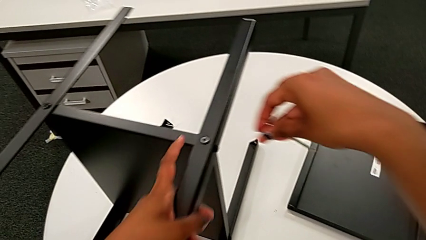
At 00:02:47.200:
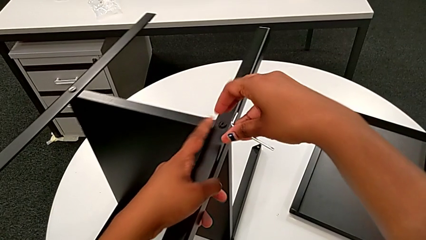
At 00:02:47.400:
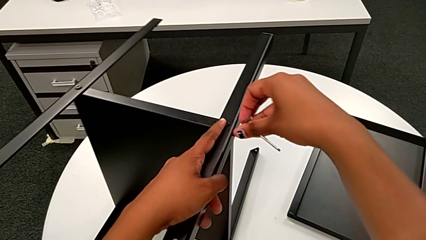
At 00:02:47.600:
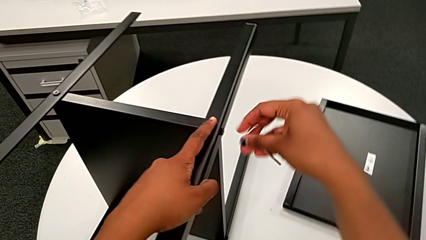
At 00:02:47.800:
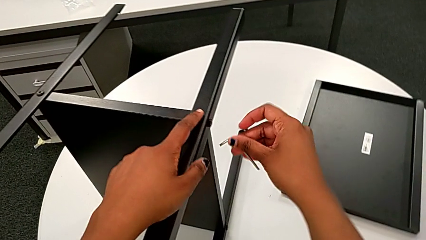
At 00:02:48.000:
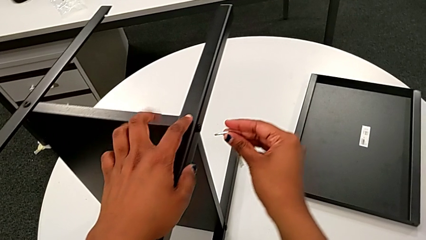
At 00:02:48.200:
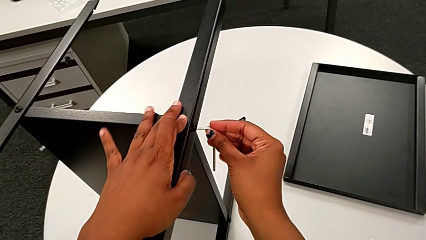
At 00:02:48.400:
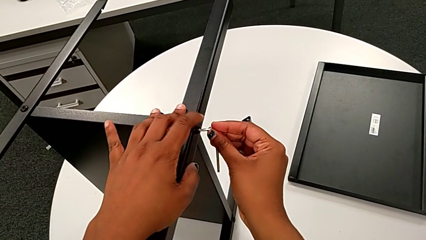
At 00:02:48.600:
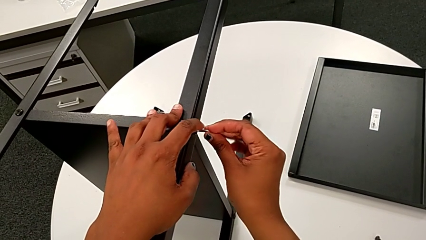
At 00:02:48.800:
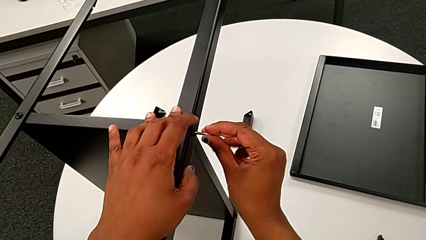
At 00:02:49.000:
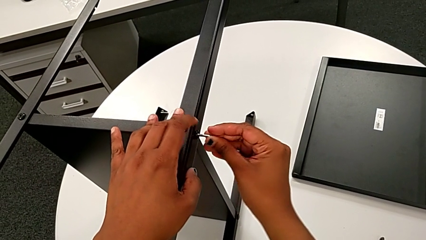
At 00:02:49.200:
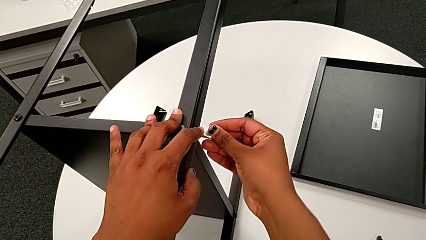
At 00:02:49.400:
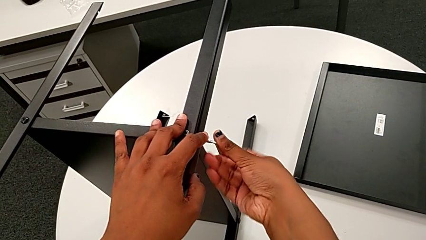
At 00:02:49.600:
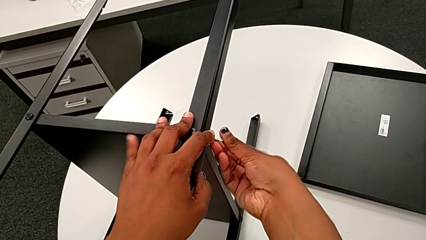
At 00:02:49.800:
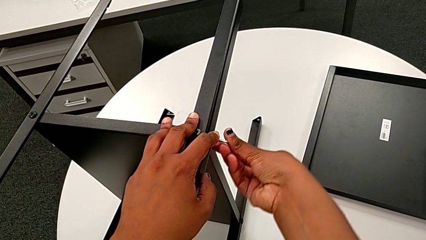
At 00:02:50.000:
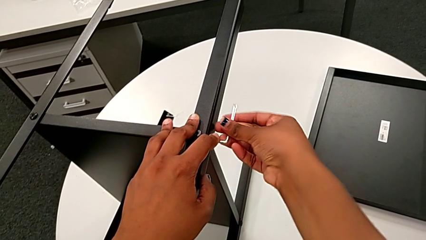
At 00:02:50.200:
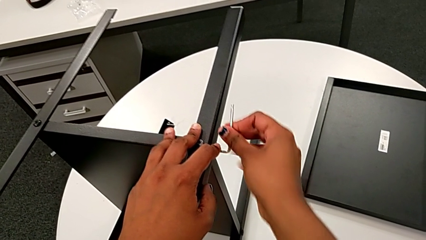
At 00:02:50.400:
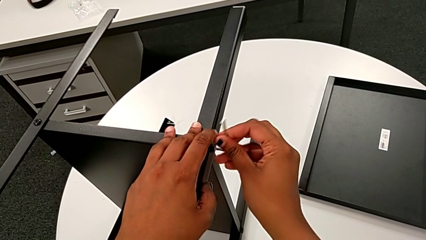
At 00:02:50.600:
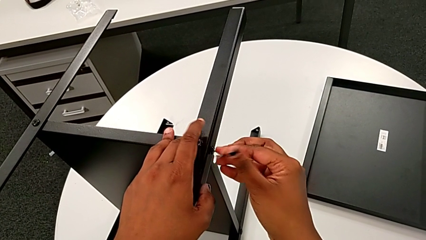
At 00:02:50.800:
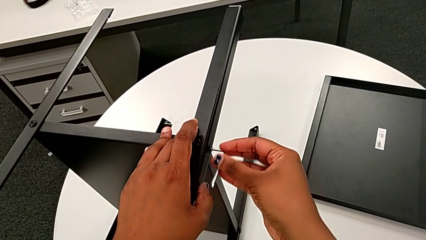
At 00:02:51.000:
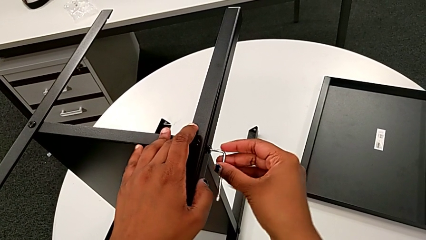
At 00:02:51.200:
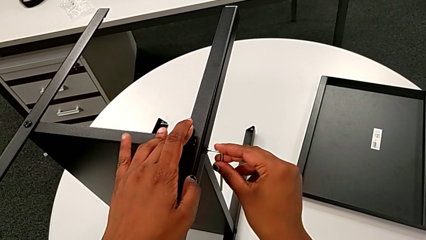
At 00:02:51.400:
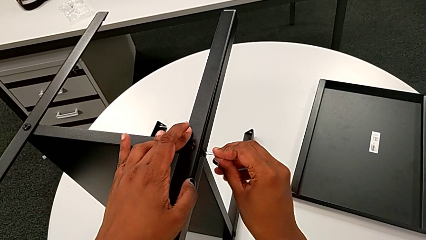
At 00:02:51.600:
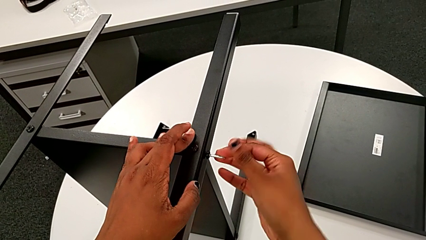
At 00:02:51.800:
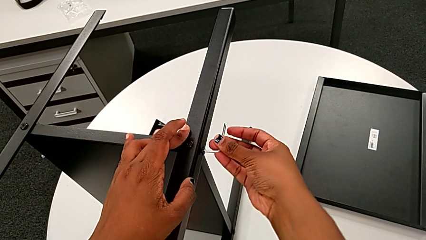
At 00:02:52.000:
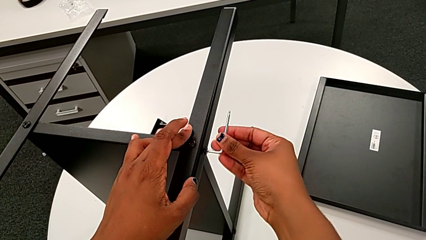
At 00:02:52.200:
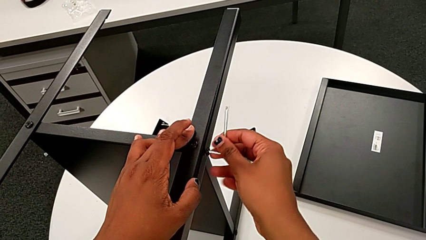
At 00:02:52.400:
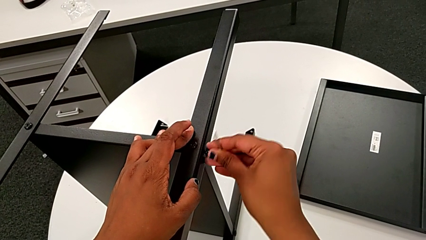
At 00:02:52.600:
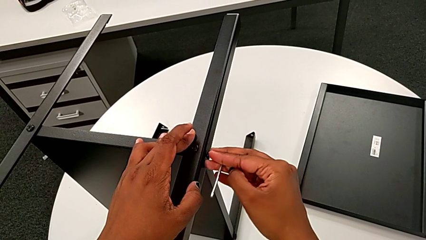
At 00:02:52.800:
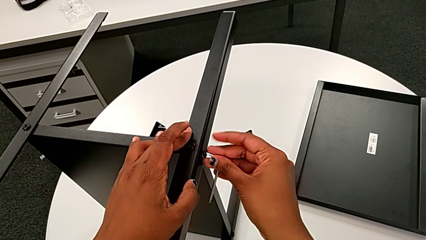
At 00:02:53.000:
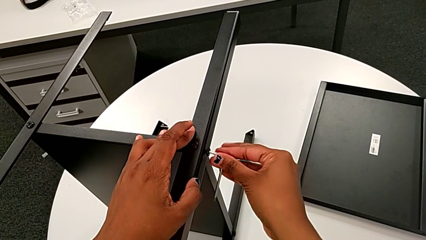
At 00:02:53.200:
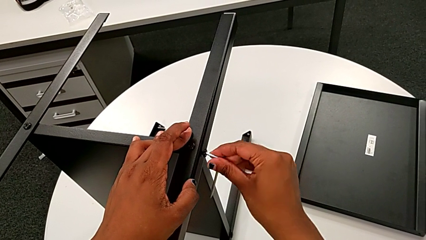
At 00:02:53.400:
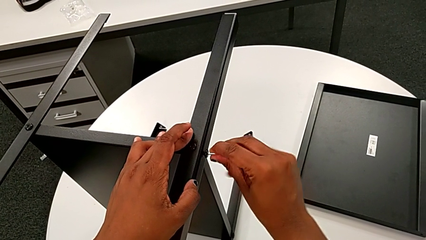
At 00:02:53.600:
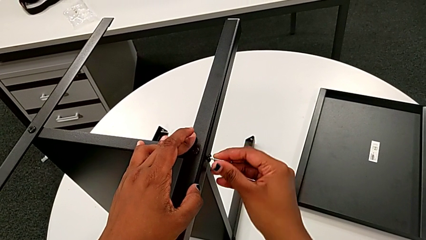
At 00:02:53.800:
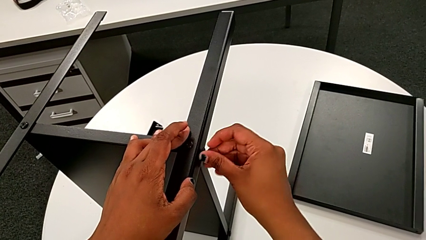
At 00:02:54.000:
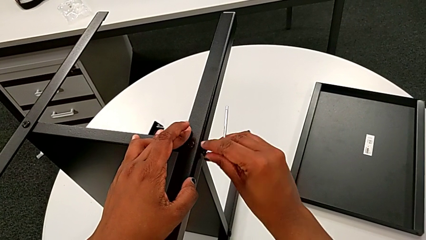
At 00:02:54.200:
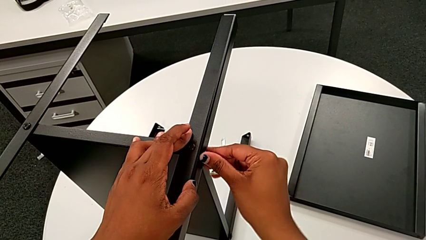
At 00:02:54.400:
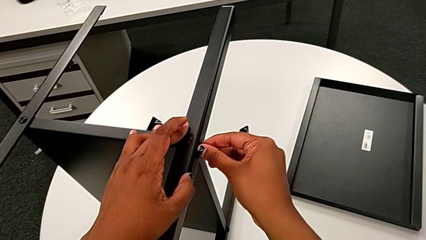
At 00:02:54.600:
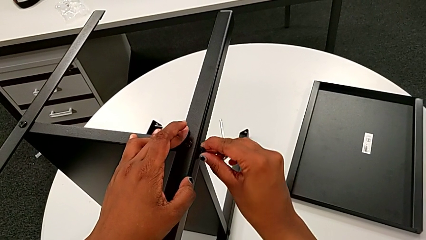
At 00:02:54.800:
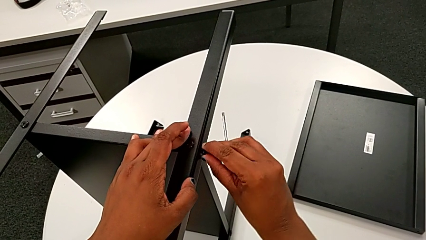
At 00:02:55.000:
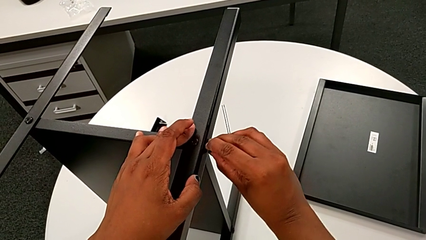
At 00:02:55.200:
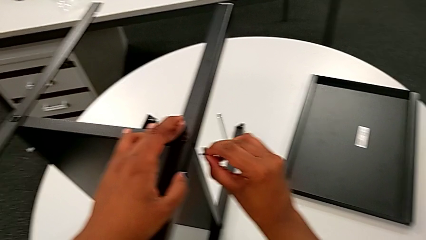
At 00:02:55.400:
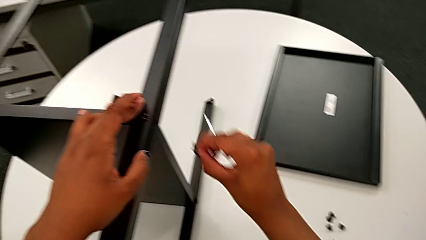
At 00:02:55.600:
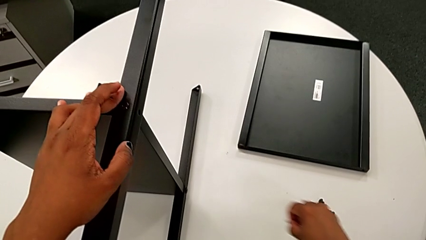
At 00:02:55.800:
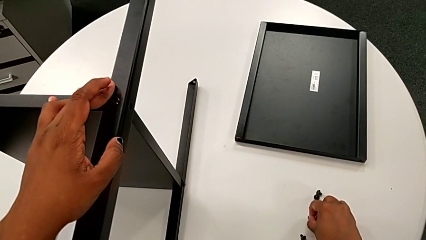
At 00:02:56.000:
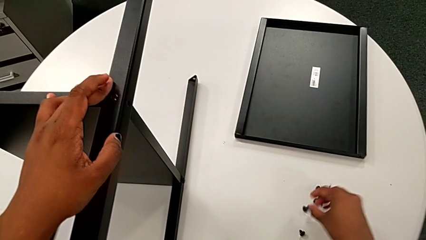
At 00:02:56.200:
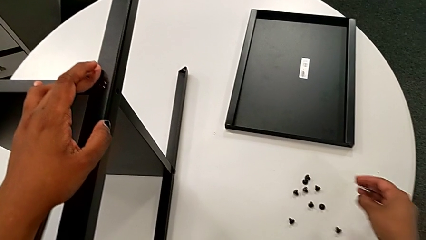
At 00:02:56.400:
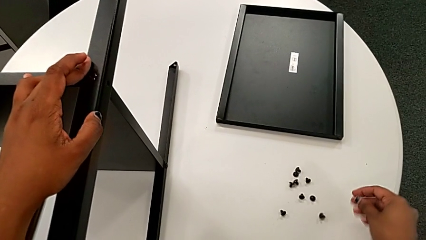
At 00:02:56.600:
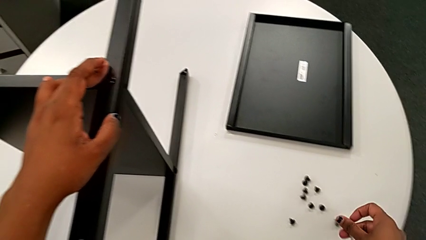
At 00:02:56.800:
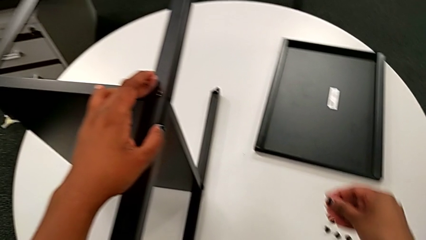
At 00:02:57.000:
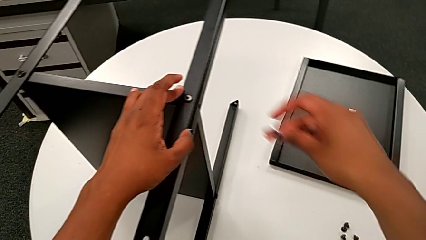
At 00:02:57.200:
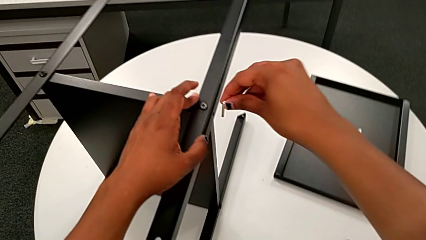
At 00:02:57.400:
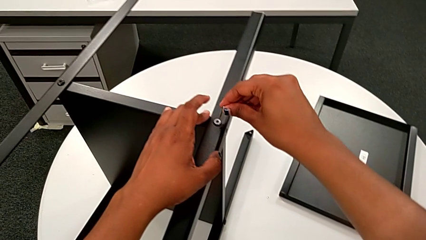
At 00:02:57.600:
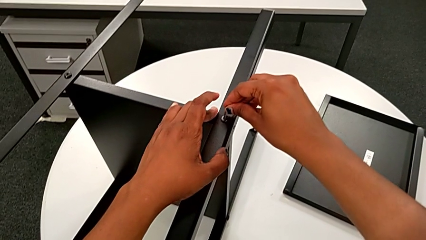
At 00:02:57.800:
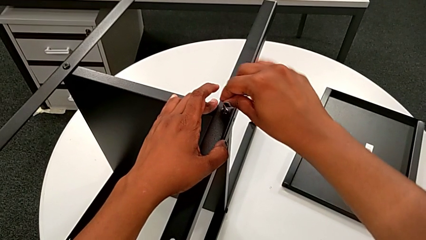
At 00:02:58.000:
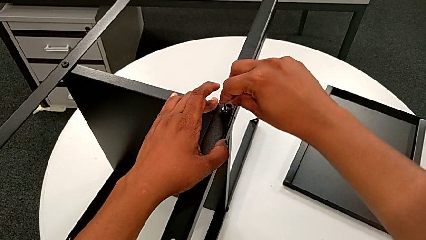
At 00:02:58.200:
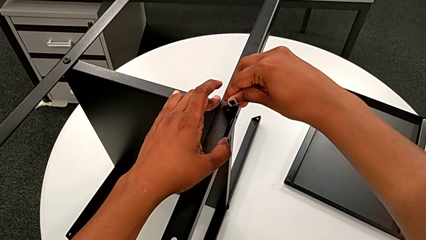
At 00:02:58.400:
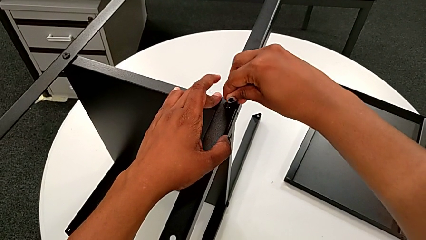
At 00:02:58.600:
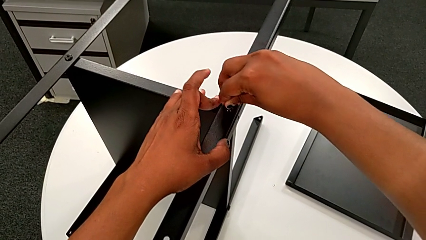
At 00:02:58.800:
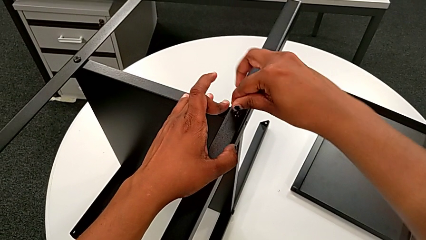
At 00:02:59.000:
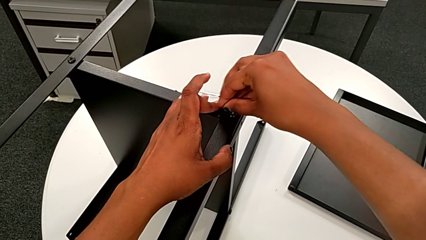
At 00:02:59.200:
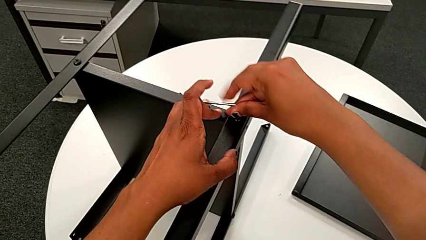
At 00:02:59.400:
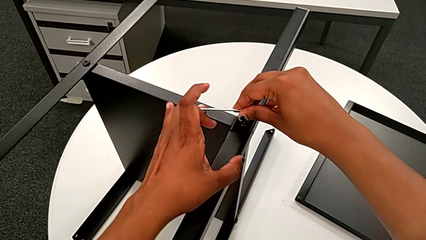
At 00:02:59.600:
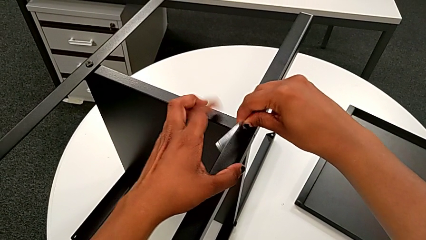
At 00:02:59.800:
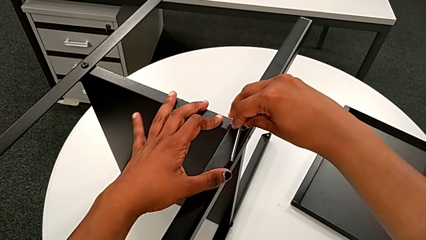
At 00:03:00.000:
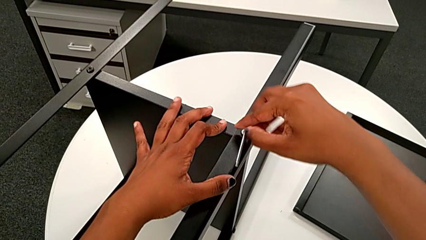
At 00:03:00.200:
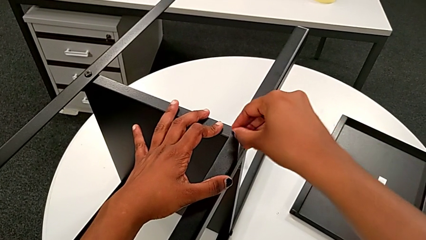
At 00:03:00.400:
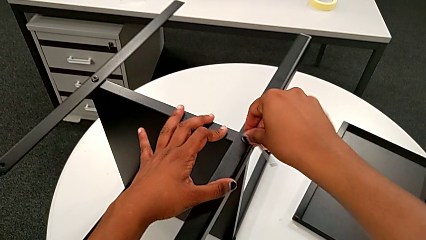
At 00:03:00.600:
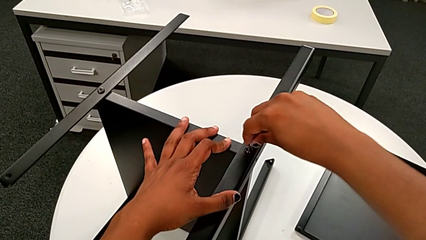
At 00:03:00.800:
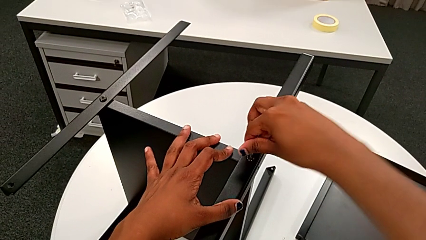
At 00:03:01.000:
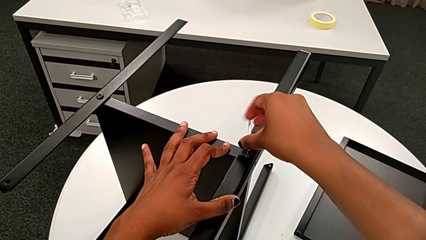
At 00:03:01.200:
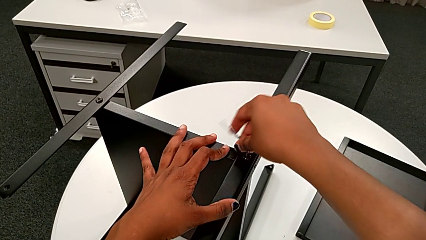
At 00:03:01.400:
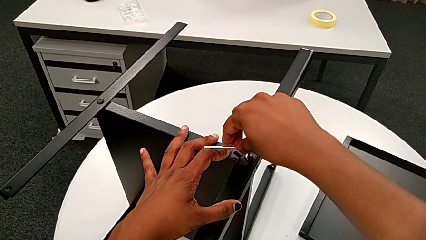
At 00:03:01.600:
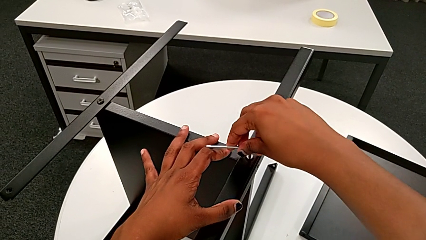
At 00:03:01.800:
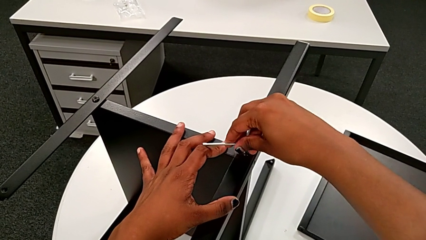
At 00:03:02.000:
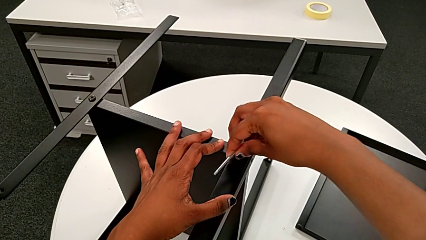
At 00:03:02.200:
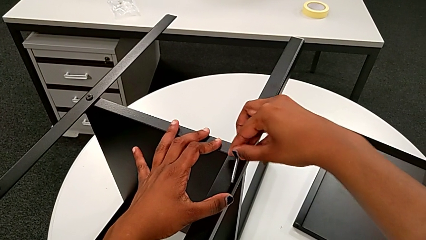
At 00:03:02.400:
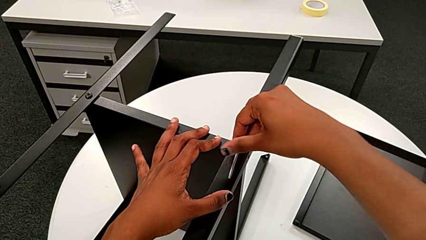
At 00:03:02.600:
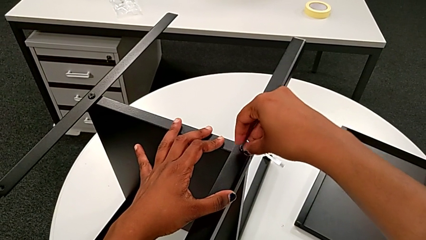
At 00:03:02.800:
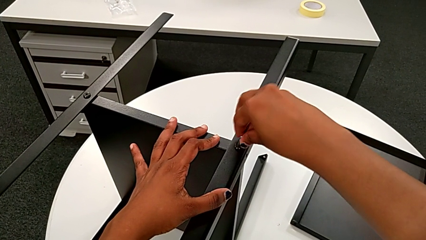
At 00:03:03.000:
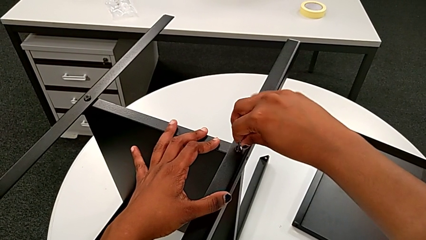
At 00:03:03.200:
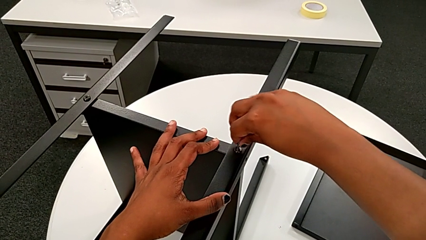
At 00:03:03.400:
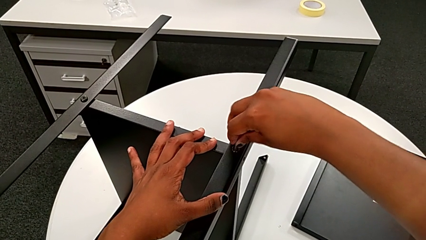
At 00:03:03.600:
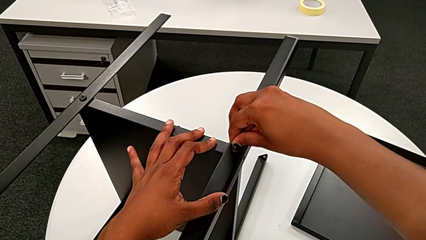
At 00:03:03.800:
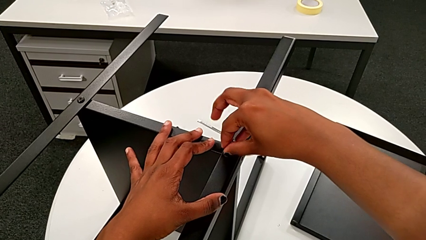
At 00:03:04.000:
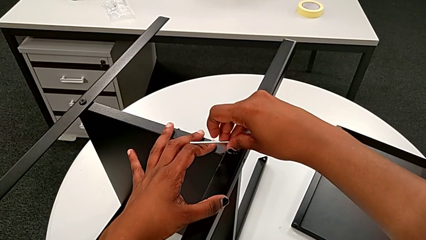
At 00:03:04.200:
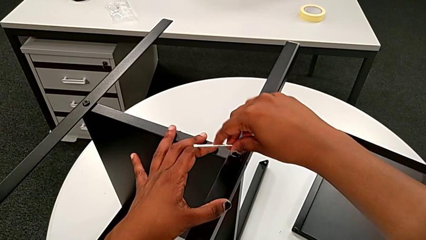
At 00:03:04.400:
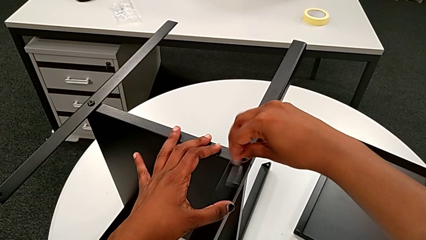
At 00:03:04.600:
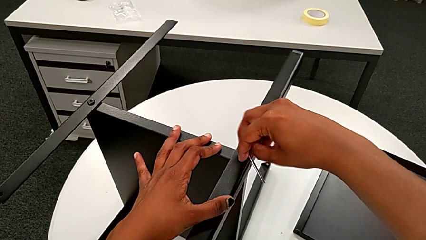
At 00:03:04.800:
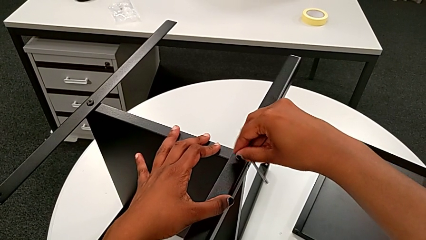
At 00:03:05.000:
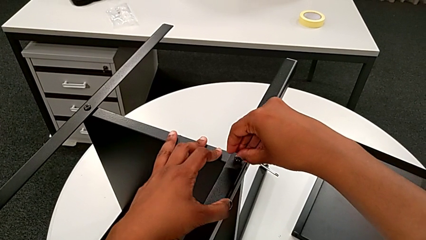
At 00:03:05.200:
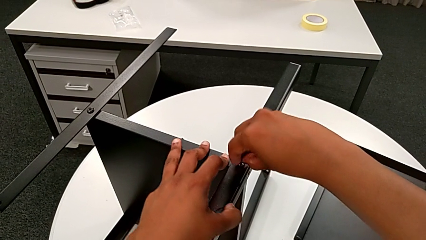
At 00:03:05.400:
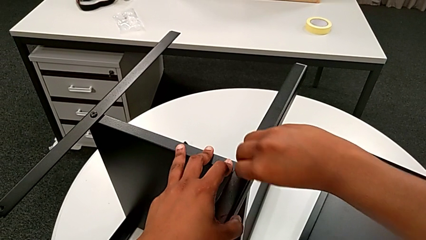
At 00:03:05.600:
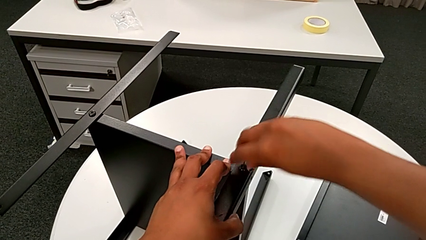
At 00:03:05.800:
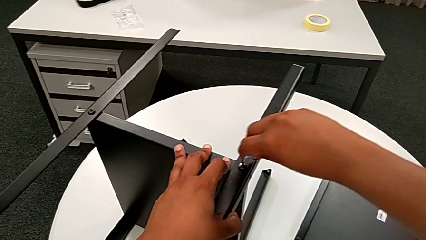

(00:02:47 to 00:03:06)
The camera wearer is unscrewing the first leg of the shelf. They insert the first Allen wrench, unscrew the first hex socket head, withdraw the Allen wrench, disassemble the first hex socket head, place it, insert the second Allen wrench and begin to unscrew the second hex socket head.
